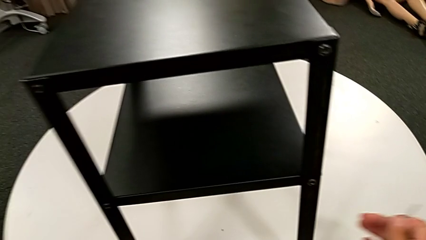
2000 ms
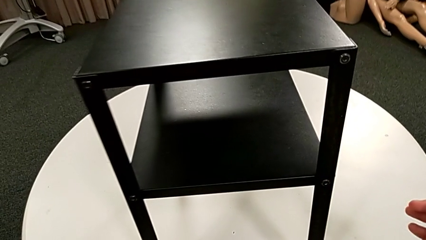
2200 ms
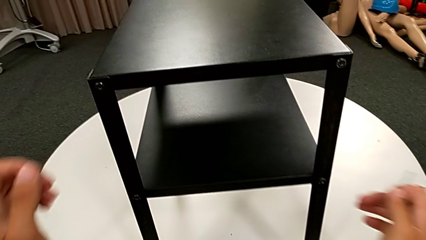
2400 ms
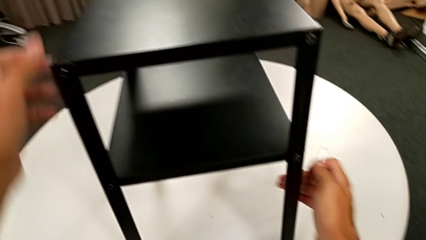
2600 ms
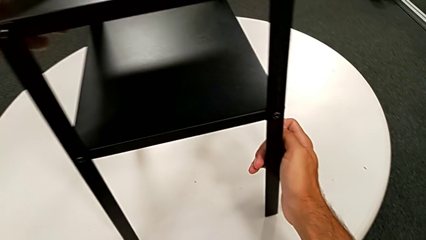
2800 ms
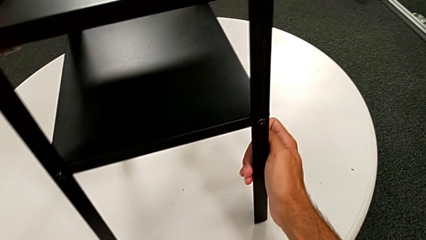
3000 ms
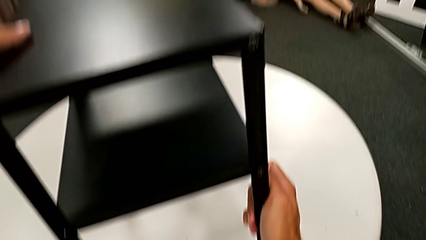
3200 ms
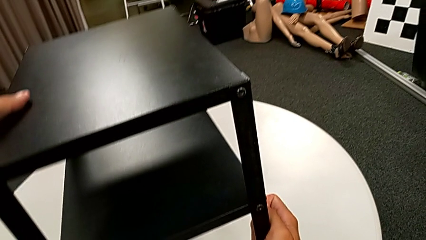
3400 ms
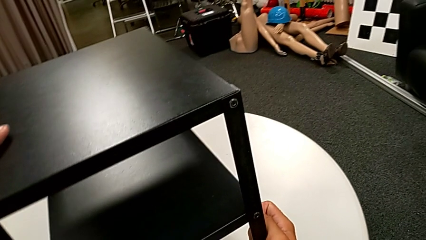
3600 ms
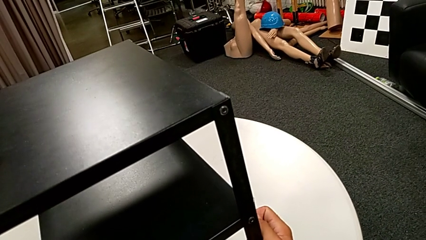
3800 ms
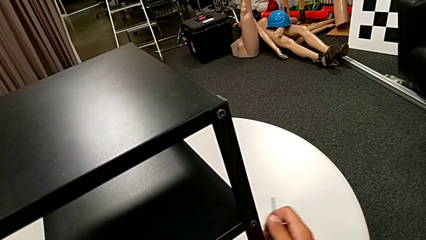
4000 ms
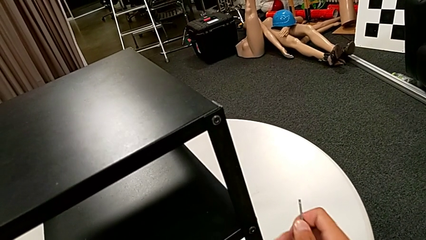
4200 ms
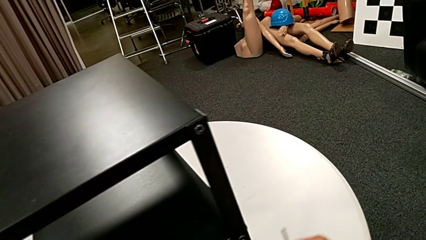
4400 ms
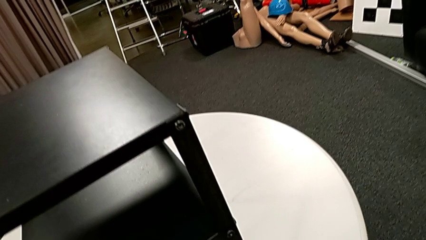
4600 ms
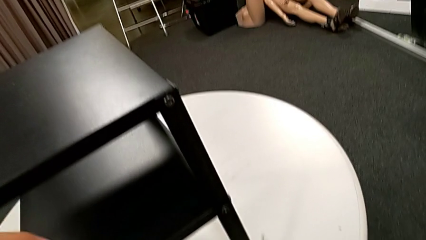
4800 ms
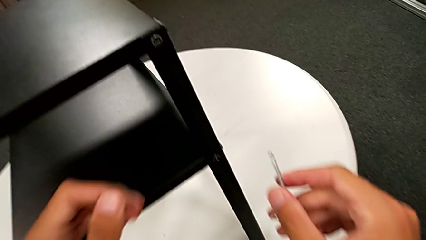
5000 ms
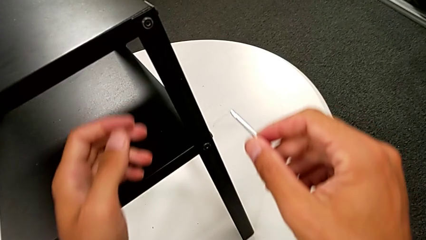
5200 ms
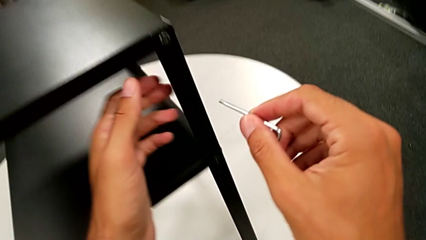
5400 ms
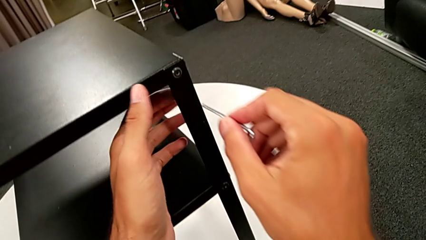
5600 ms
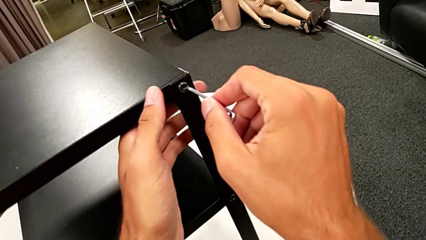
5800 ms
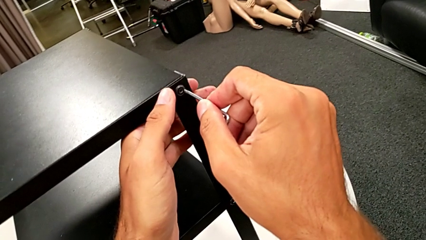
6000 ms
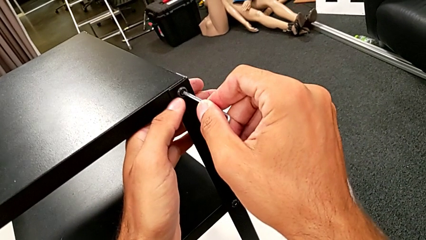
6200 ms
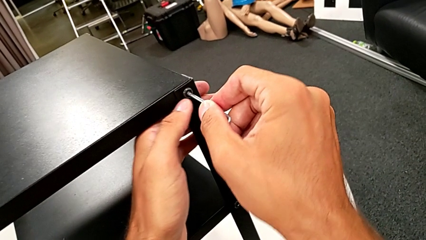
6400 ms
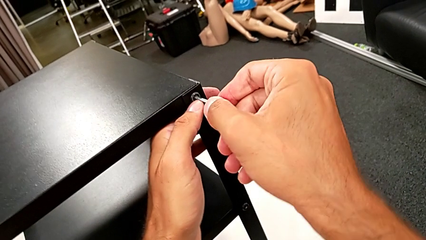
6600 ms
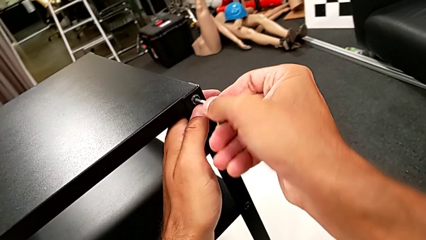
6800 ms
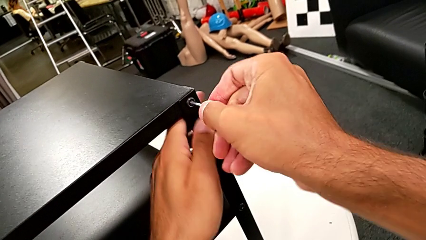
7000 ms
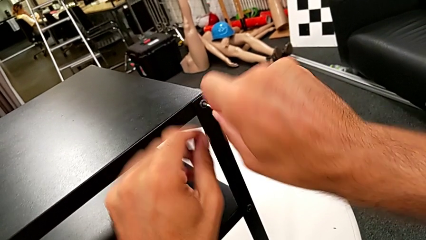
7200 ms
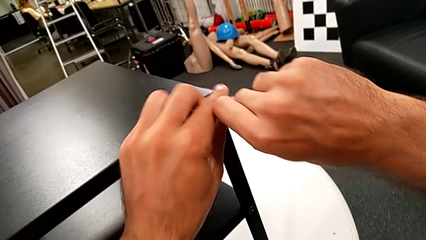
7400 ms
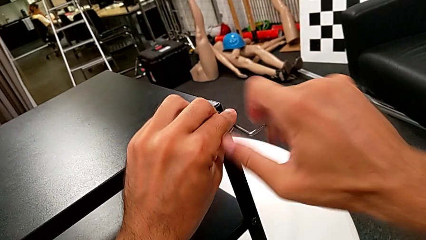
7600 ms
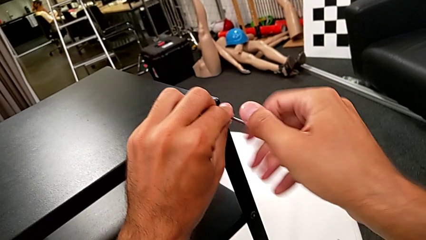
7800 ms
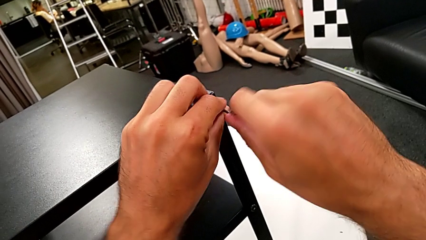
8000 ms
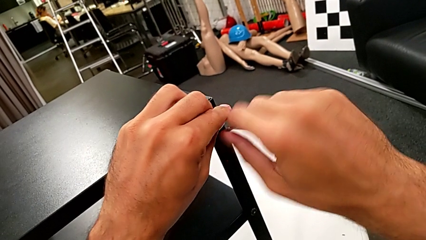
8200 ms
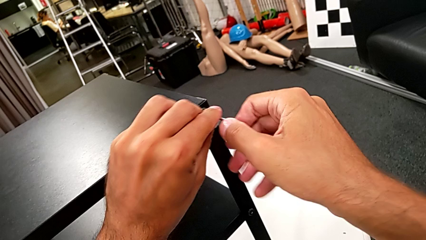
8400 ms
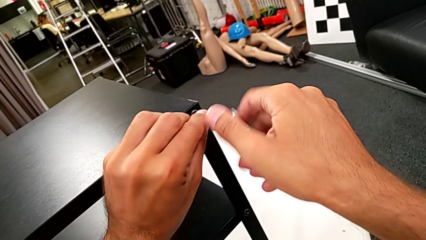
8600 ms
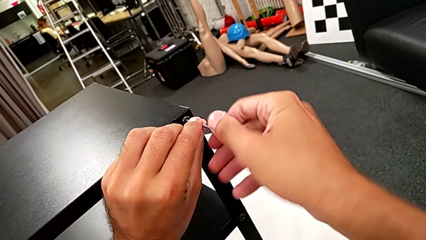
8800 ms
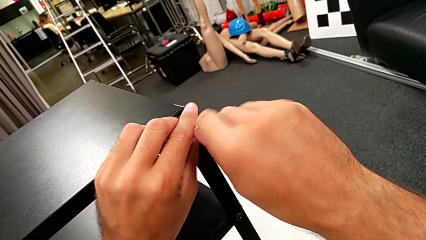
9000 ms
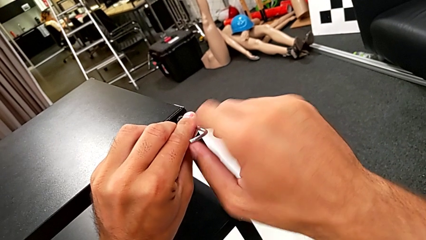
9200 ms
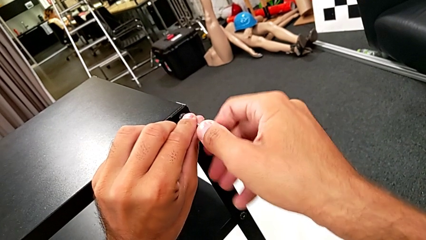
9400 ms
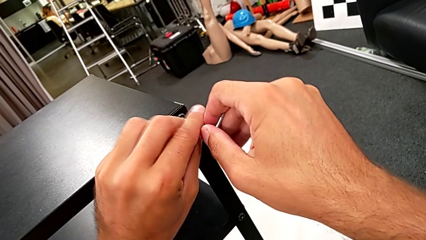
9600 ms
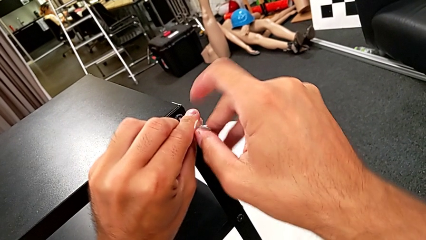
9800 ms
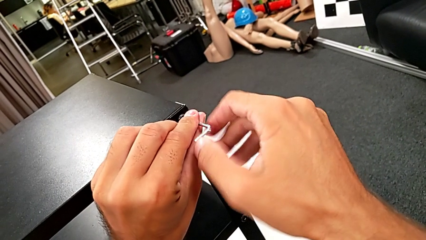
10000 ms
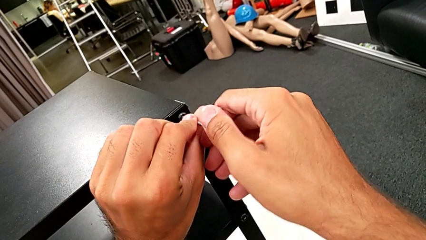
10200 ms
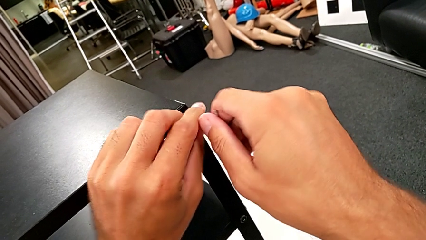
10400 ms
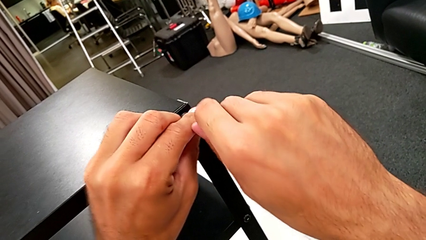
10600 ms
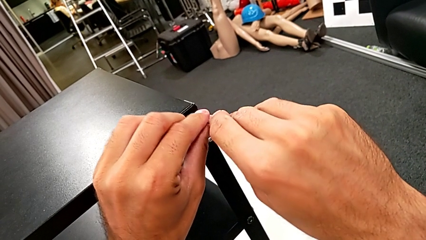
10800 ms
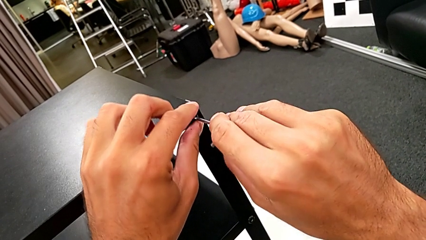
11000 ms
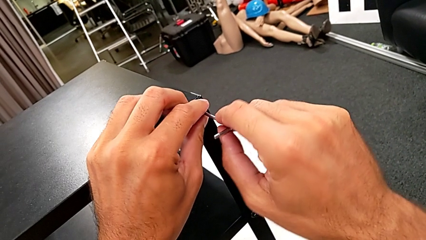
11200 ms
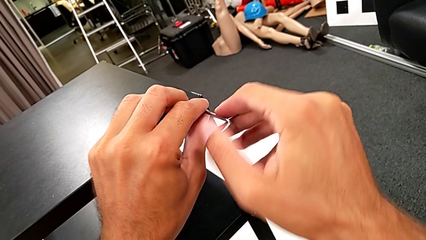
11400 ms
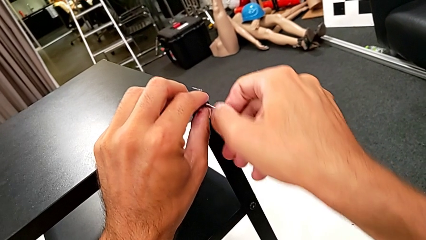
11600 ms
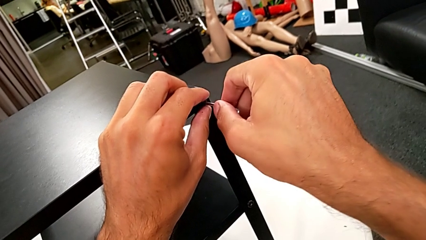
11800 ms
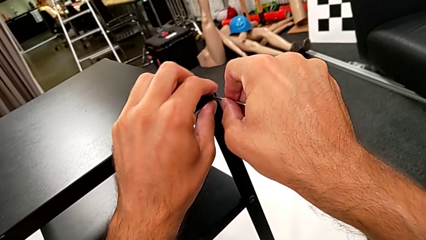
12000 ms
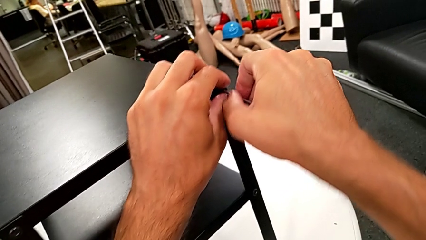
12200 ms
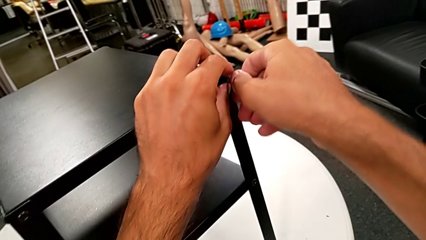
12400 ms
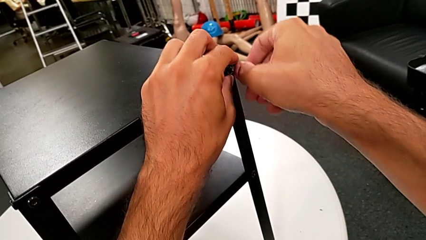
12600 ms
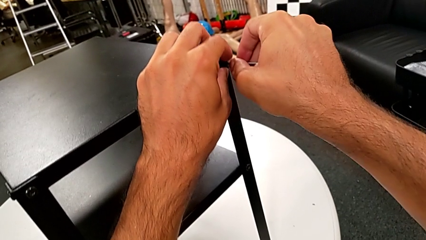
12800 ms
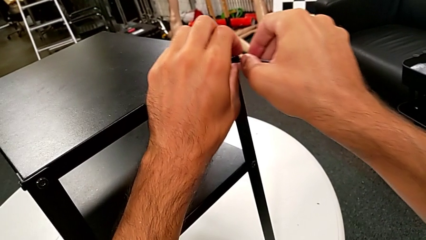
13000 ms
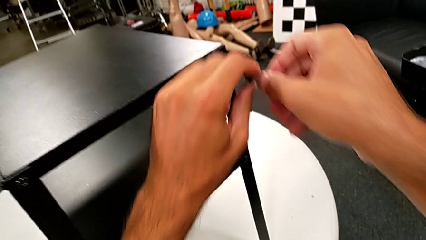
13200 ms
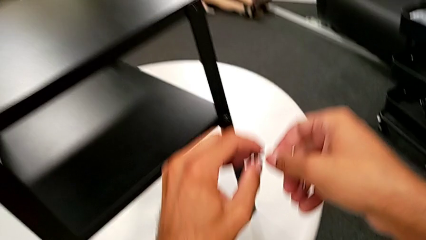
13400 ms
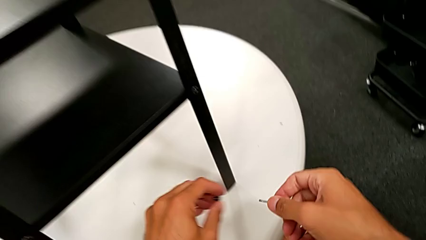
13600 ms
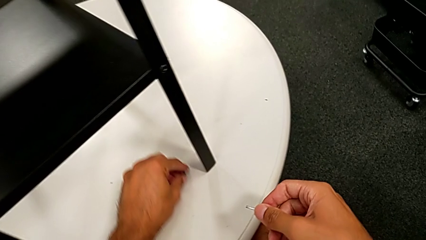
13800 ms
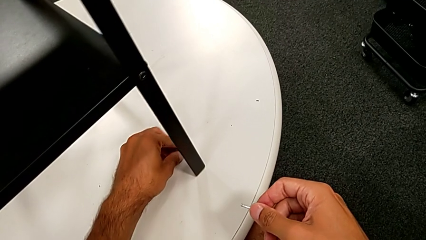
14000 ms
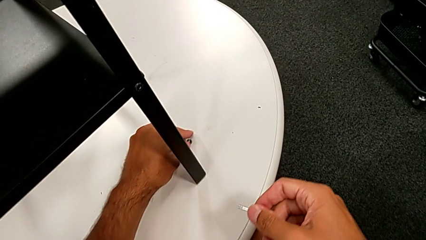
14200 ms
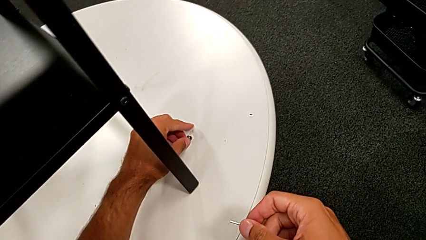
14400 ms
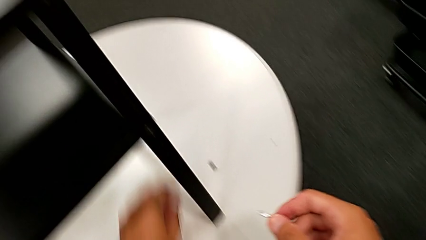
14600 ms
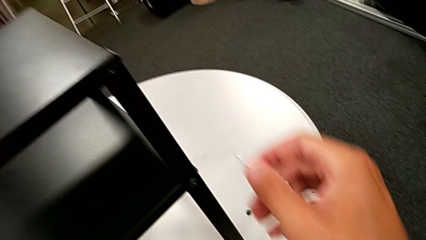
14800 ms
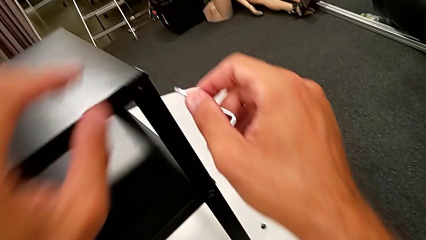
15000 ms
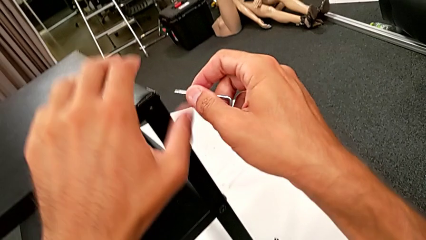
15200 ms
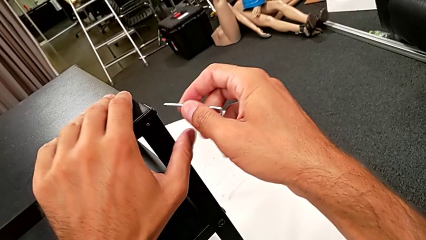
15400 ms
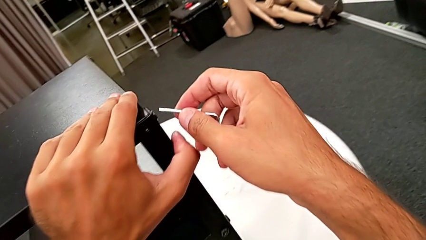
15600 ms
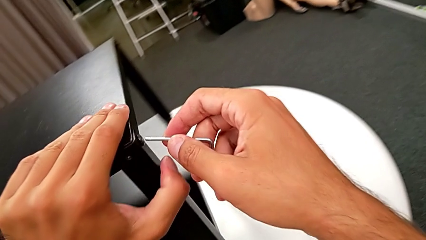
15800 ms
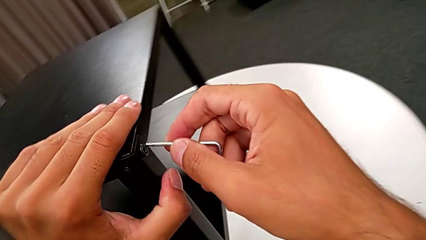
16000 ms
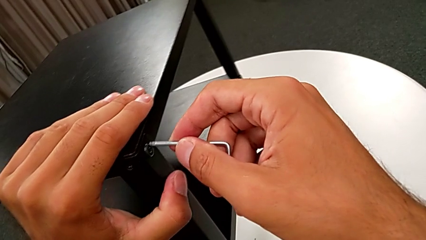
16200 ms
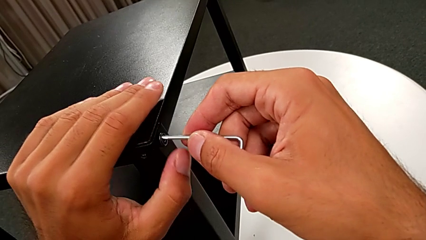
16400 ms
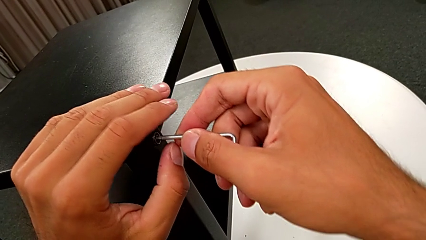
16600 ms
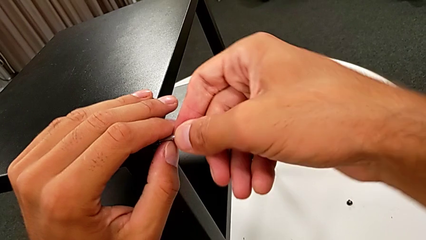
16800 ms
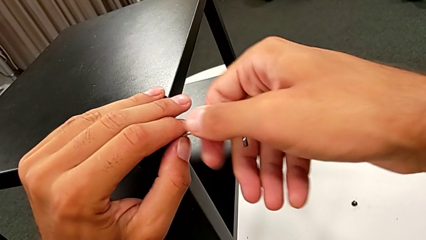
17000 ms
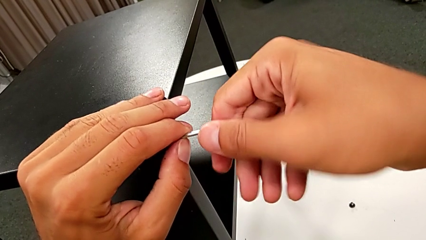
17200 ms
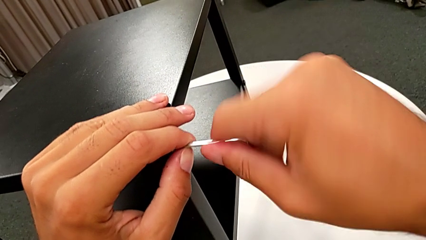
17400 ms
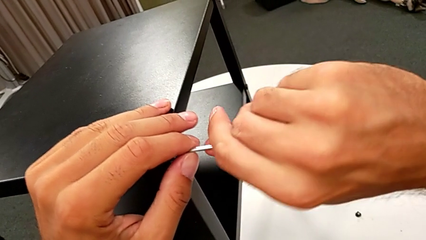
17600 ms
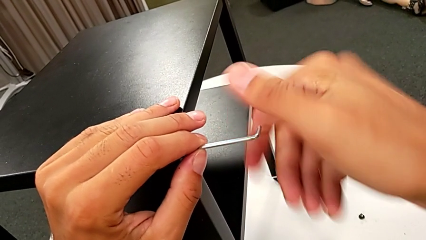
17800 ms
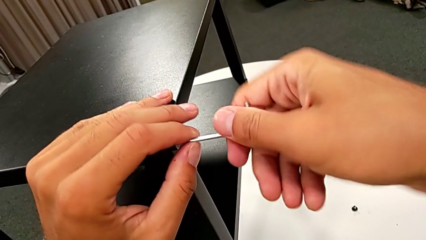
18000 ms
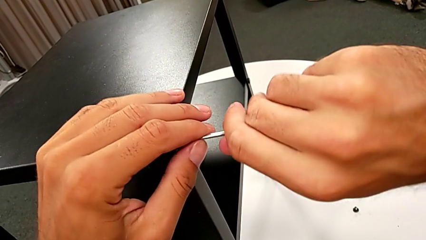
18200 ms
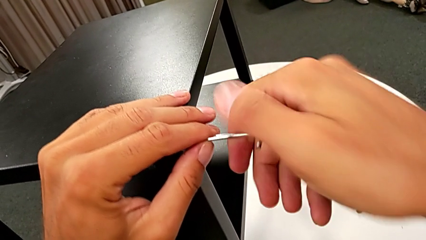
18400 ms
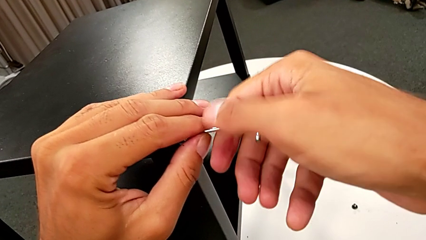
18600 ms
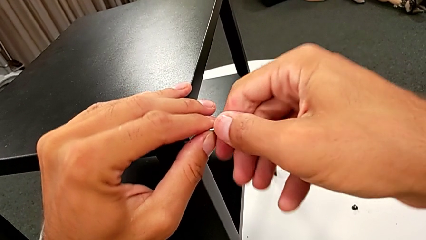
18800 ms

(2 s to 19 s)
The camera wearer is unscrewing the first leg from the table. They slide the nightstand, approach the hex socket head, insert the Allen wrench, unscrew the hex socket head, disassemble it and place it. They approach the hex socket head, slide the nightstand, insert the Allen wrench and begin to unscrew the hex socket head.
